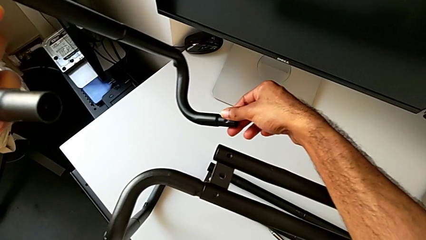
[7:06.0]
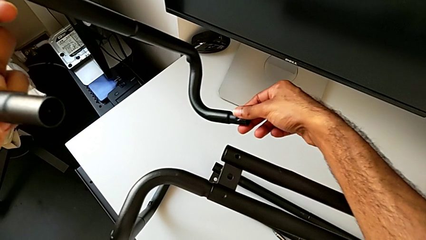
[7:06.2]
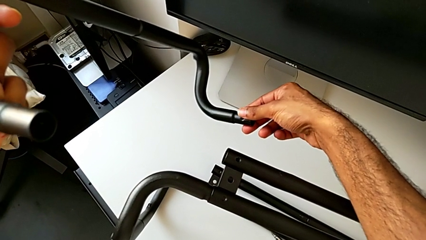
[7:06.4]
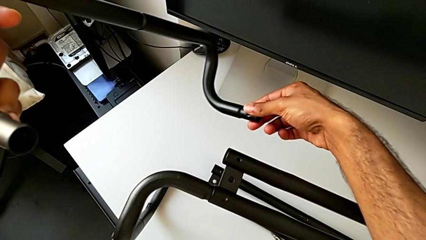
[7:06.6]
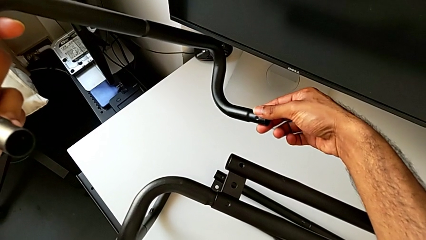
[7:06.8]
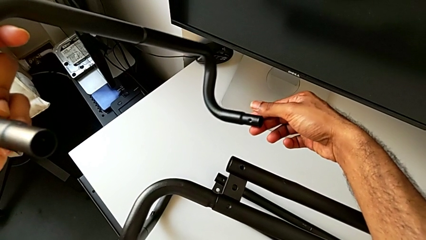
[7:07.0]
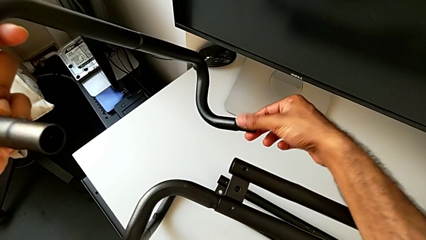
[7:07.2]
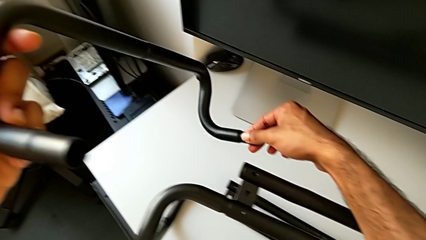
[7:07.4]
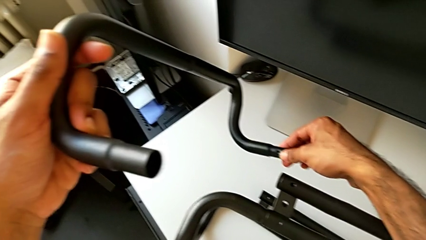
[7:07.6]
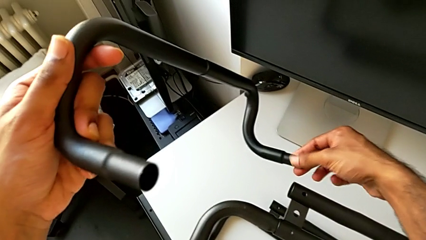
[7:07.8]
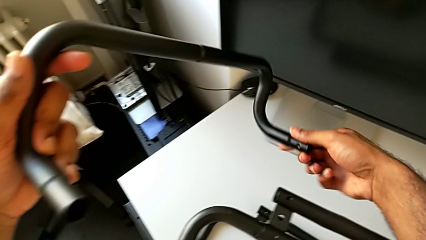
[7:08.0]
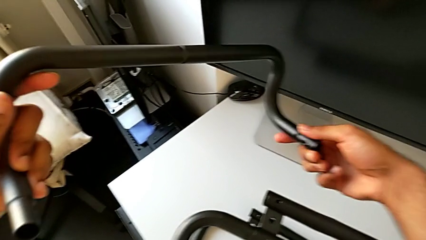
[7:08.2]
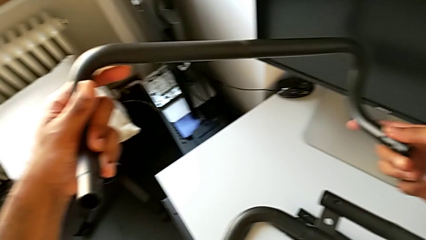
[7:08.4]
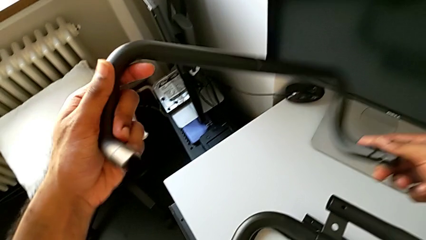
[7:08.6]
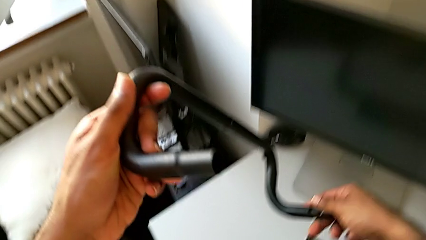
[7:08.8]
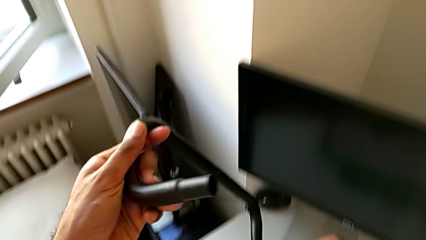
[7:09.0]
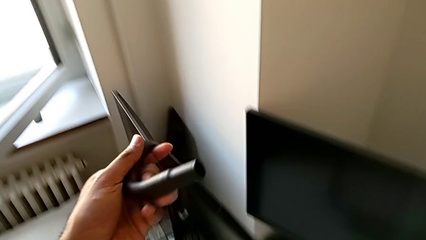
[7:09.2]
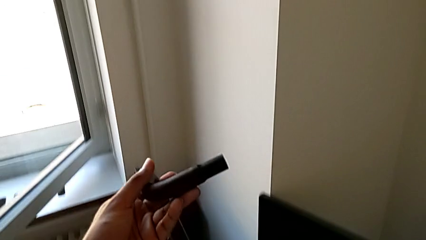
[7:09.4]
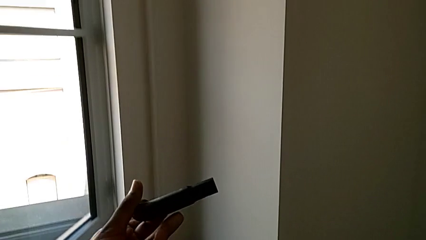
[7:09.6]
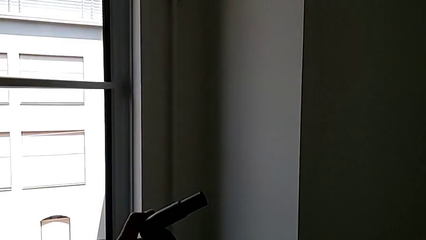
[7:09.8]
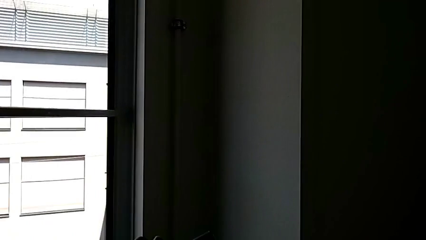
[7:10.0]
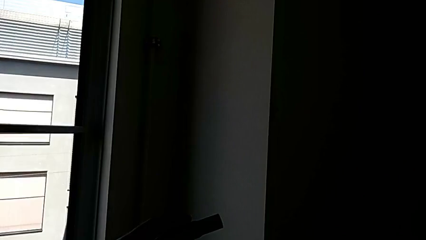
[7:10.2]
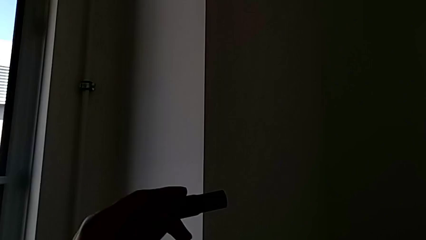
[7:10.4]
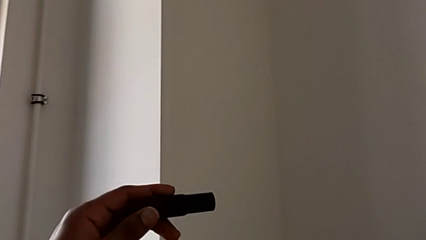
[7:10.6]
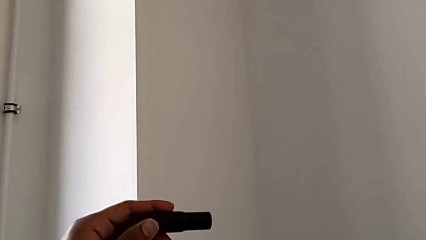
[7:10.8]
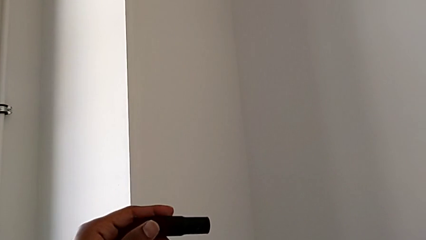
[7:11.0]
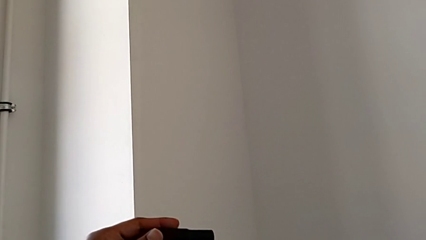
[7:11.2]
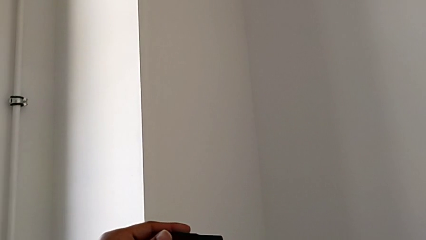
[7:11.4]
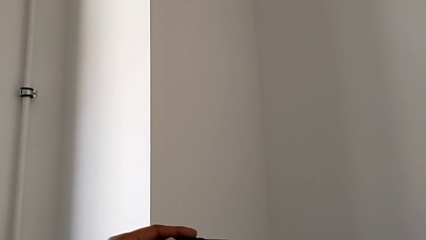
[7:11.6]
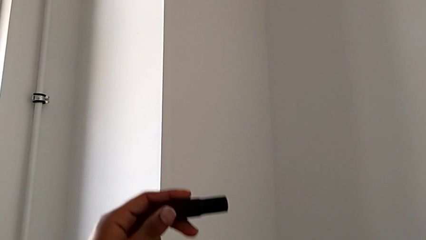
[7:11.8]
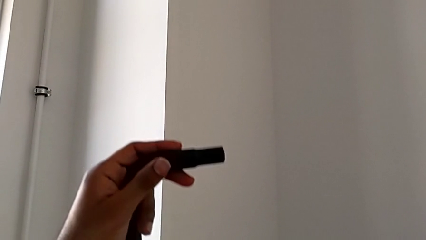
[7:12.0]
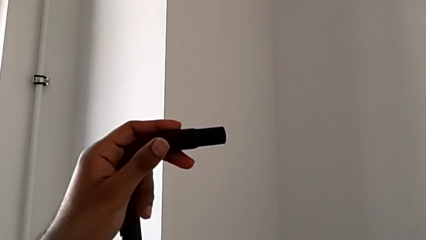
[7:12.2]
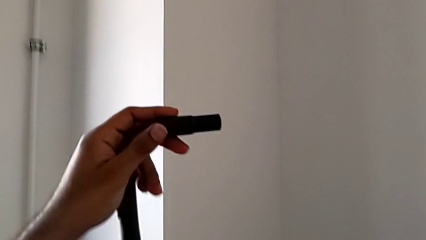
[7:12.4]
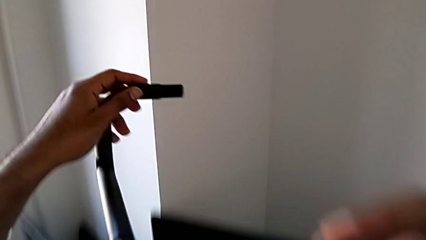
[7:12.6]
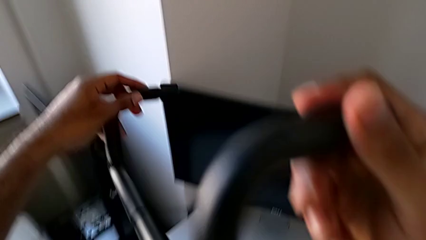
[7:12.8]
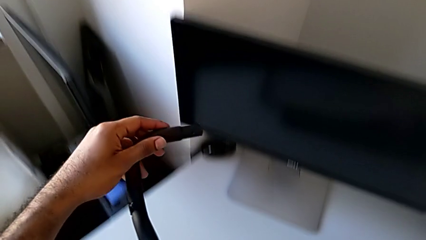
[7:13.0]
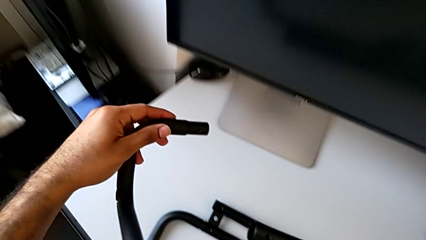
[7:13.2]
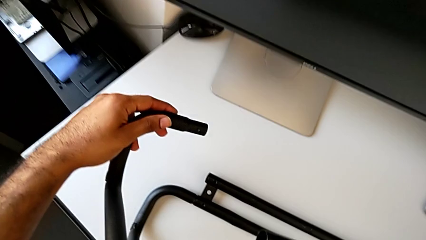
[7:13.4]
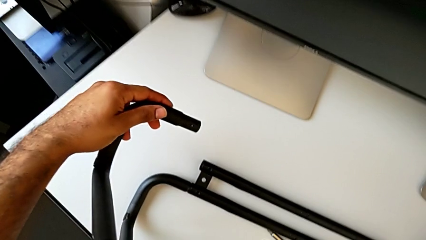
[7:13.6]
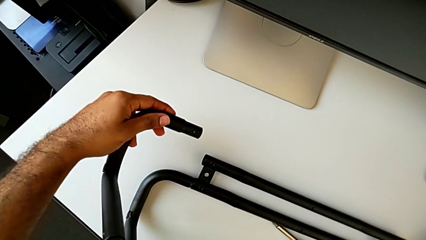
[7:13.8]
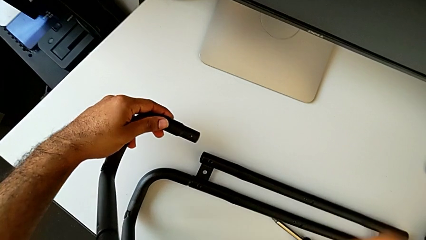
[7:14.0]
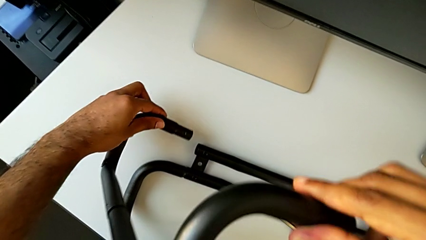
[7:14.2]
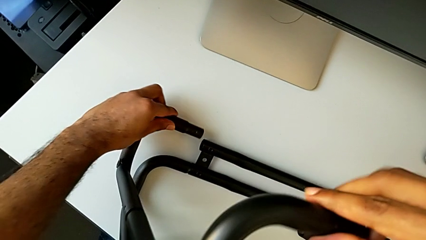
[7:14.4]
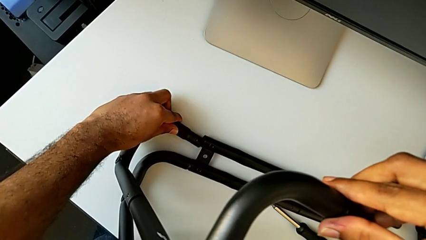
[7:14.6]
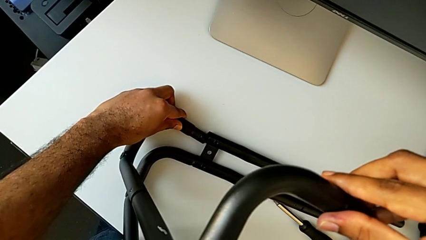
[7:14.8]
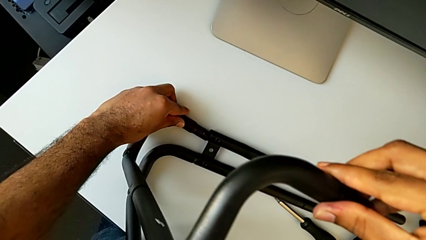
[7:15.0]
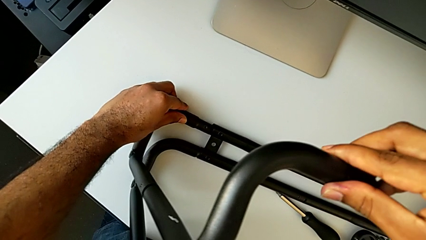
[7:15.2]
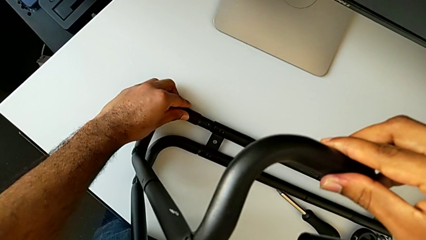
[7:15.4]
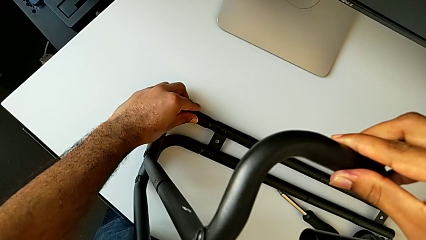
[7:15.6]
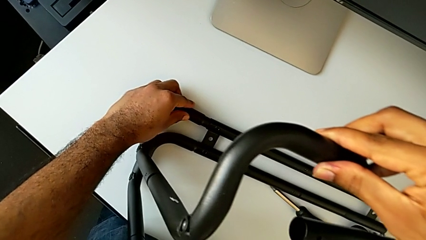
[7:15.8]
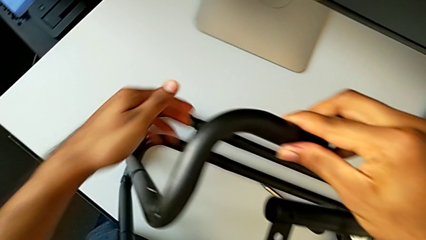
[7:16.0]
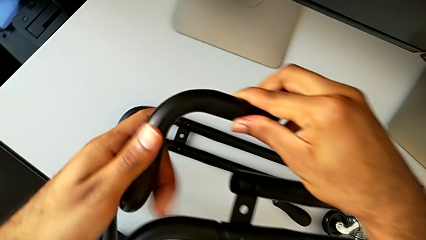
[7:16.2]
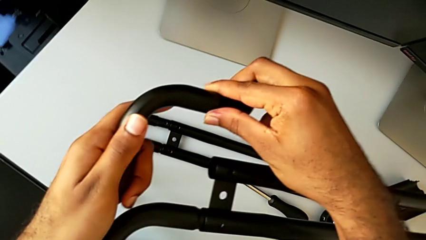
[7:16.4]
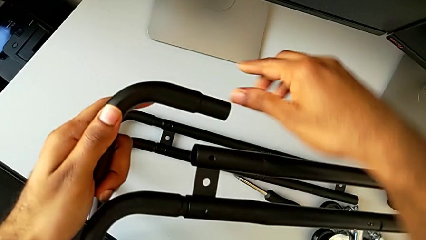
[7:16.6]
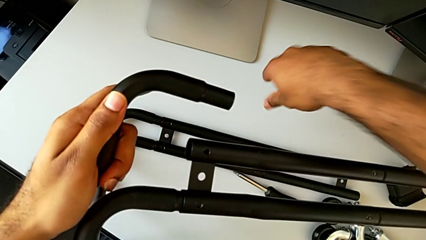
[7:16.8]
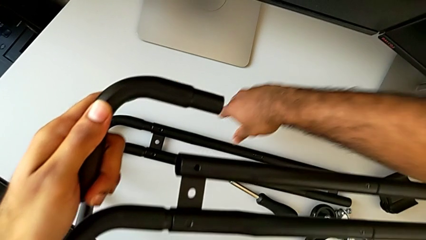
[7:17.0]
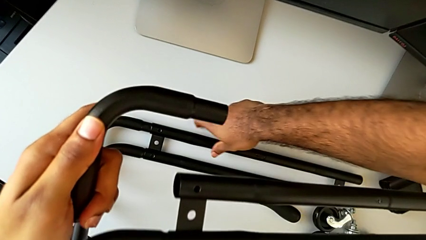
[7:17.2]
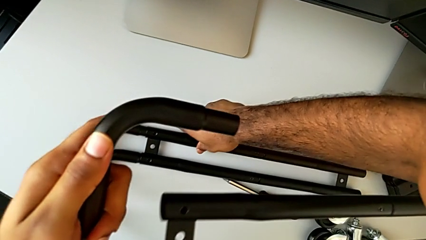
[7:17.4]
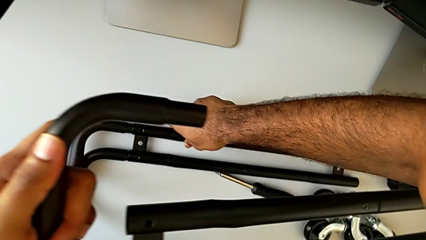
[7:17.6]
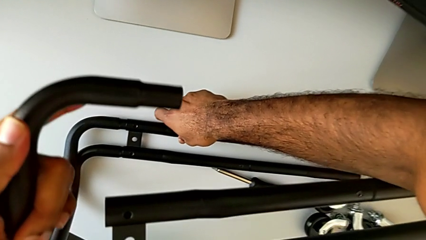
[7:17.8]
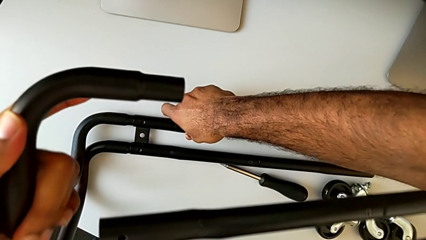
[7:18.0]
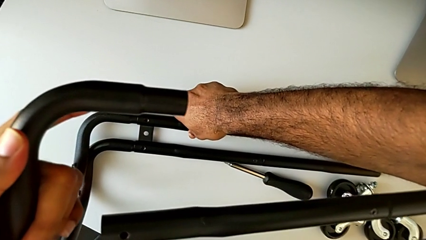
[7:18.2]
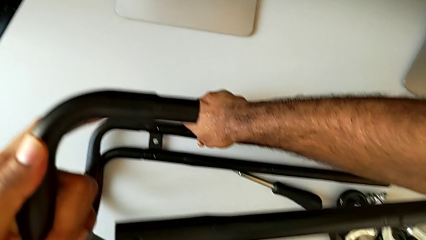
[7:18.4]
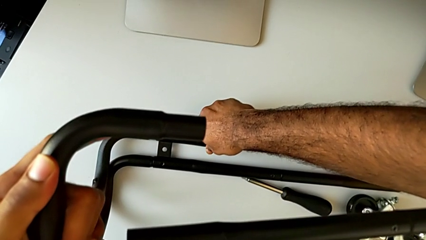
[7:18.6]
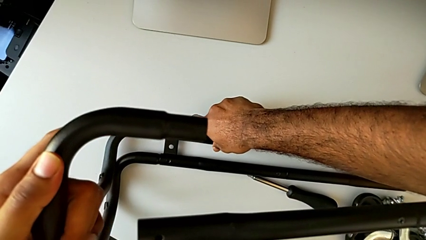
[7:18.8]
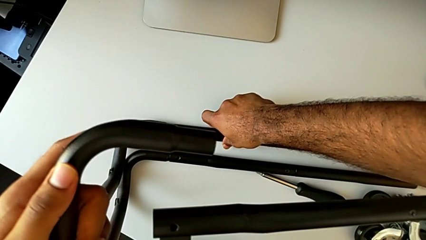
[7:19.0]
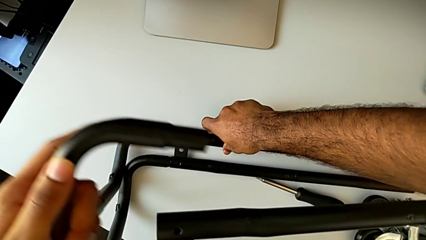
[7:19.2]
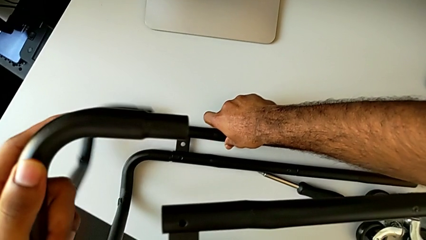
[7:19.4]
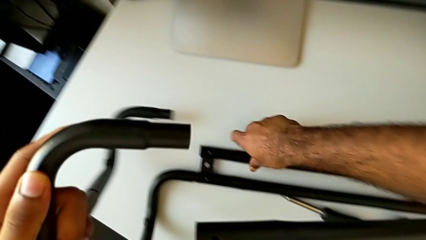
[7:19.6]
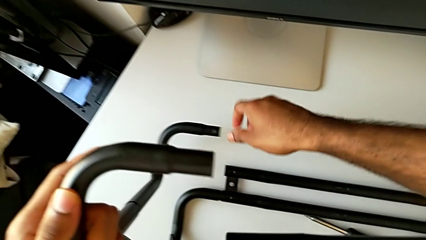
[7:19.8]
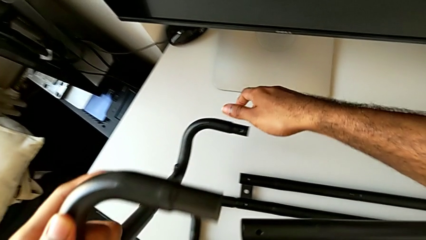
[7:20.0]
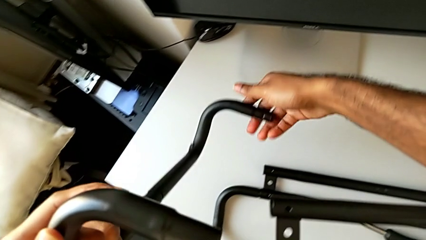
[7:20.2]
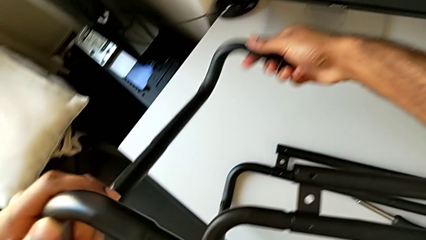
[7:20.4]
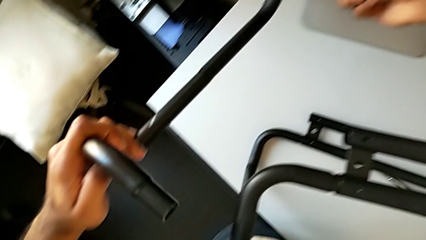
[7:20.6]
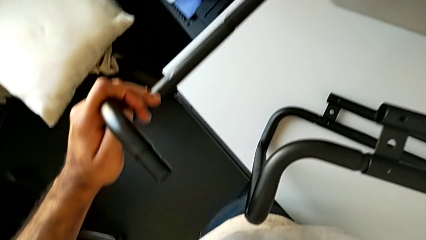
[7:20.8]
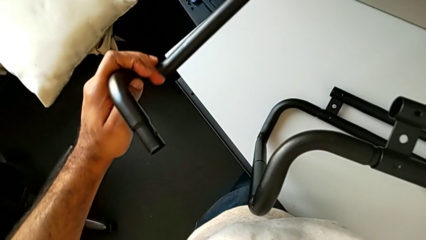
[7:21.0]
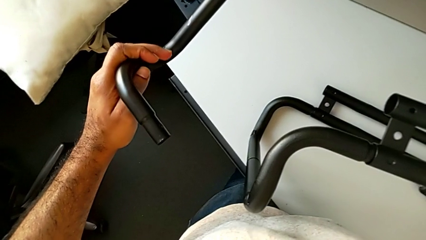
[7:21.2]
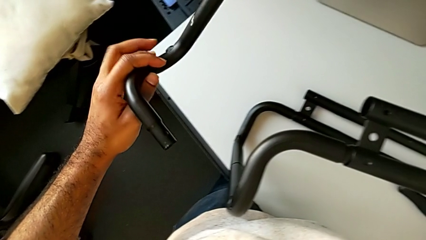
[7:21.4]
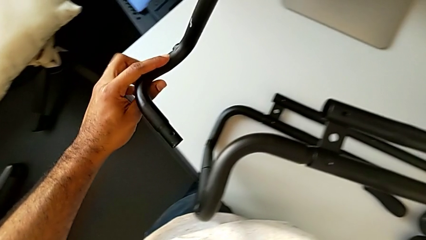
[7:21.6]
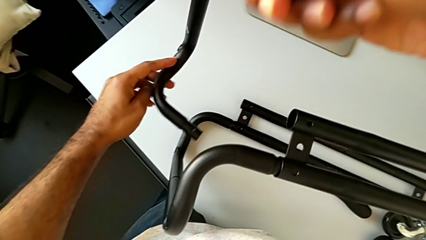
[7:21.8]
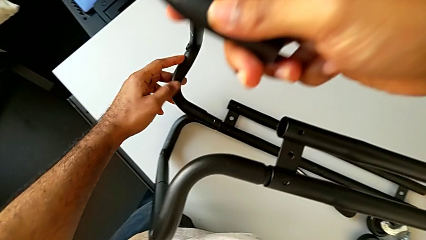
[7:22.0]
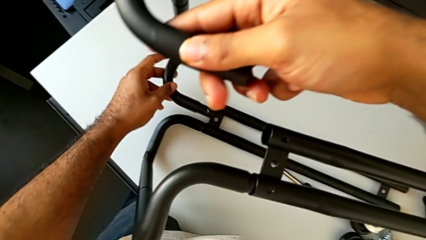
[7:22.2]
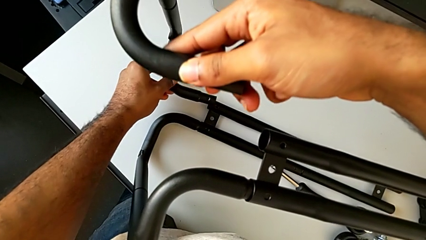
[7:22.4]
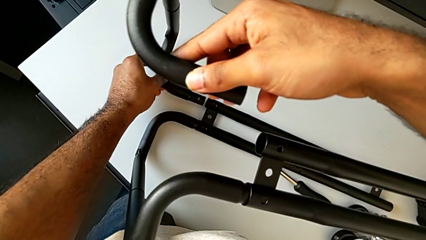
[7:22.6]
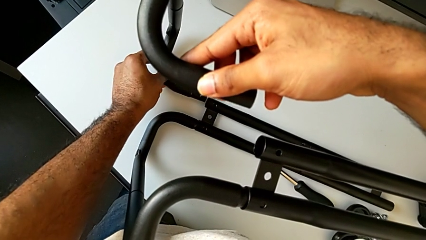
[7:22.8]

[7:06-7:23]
The camera wearer is assembling the base frame with the side bars. They keep inspecting the frame, wrongly insert it, assembling the base frame on the wrong side, disassemble it, rotate it and approach the leg.
